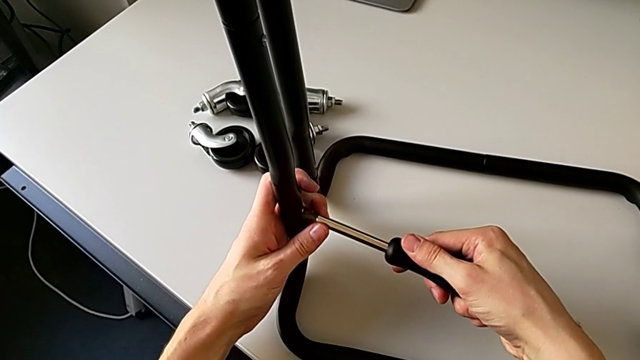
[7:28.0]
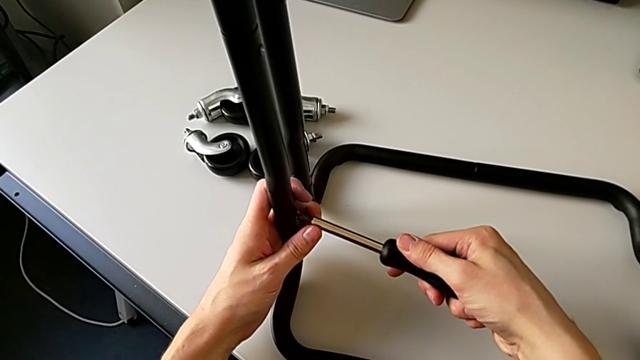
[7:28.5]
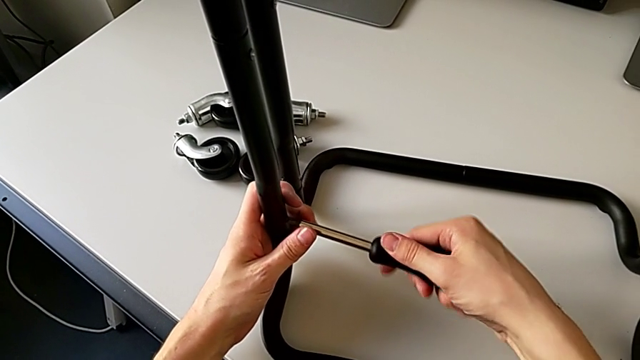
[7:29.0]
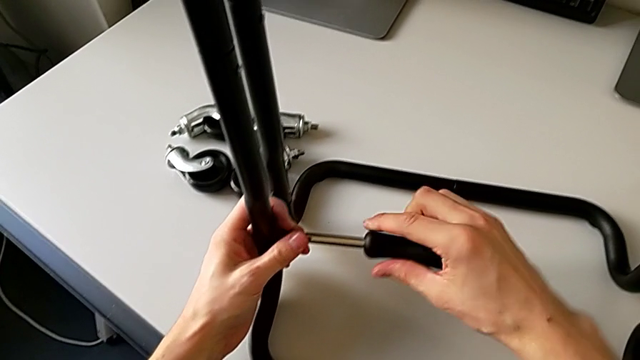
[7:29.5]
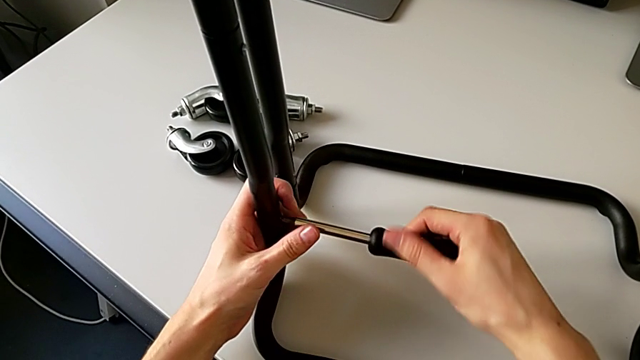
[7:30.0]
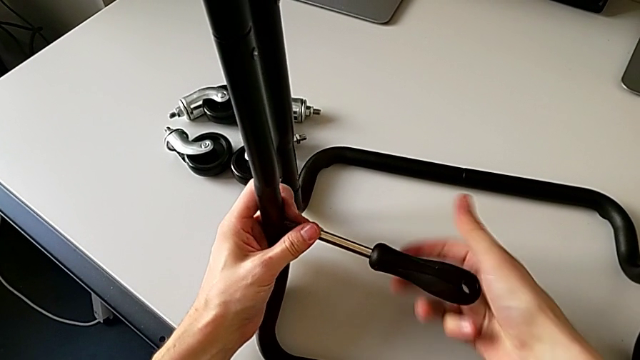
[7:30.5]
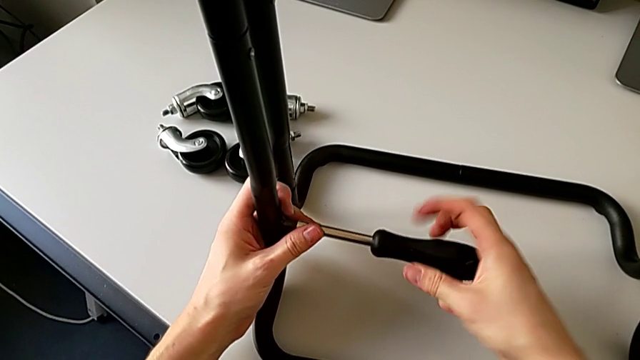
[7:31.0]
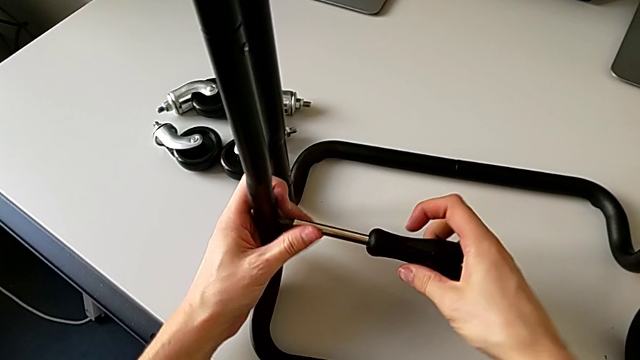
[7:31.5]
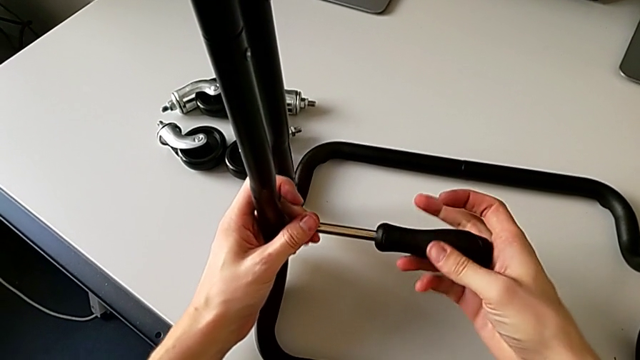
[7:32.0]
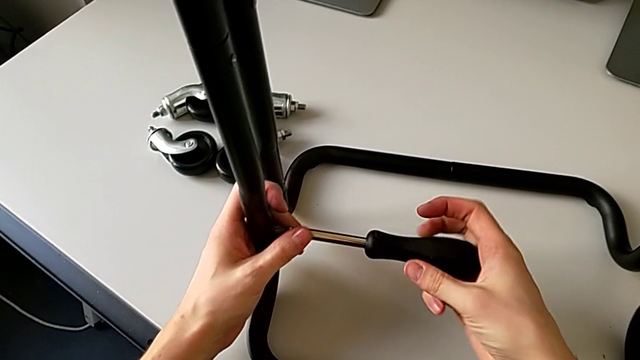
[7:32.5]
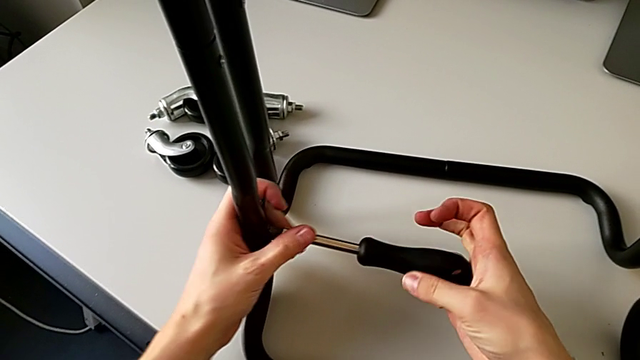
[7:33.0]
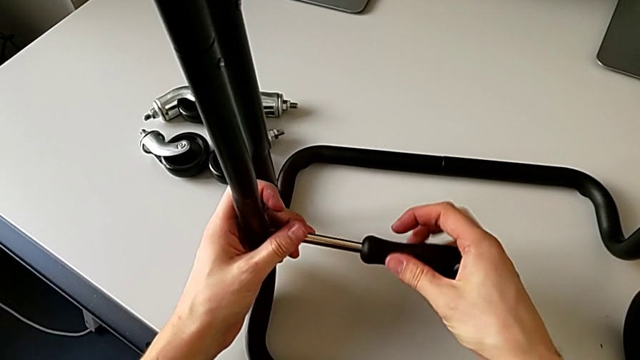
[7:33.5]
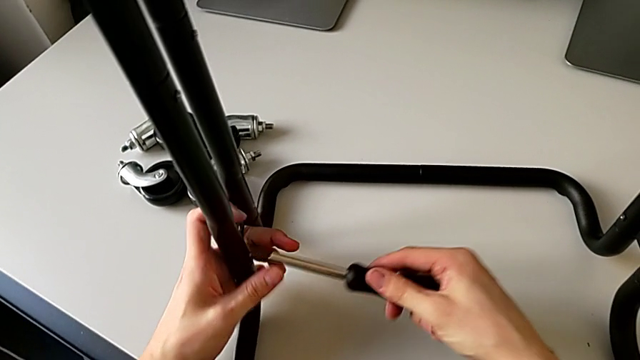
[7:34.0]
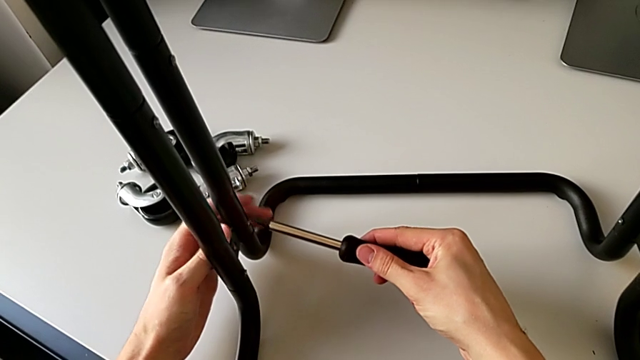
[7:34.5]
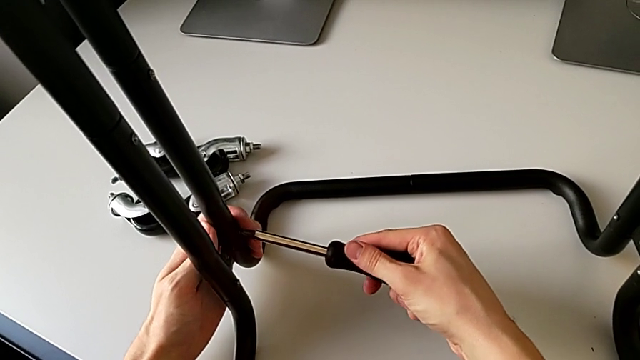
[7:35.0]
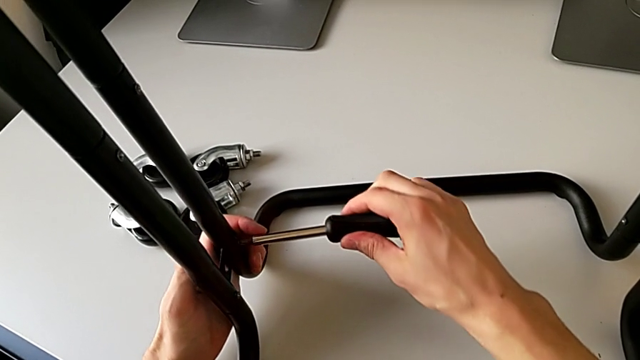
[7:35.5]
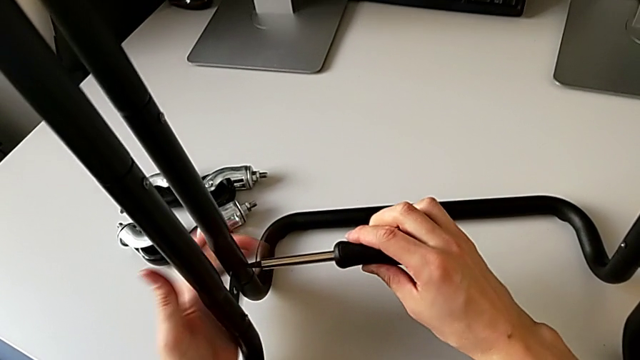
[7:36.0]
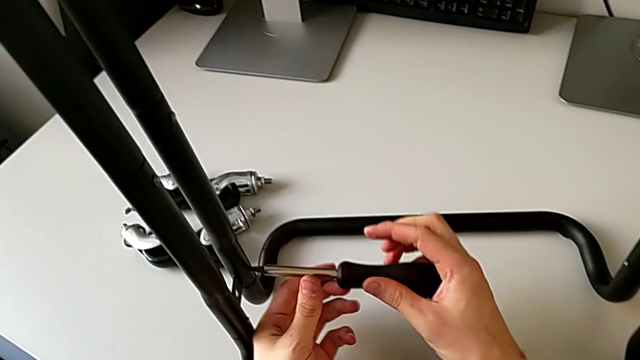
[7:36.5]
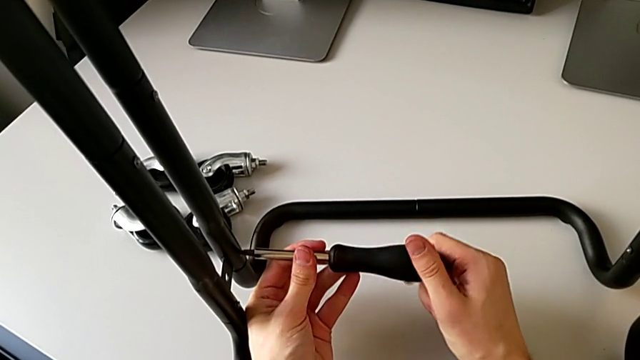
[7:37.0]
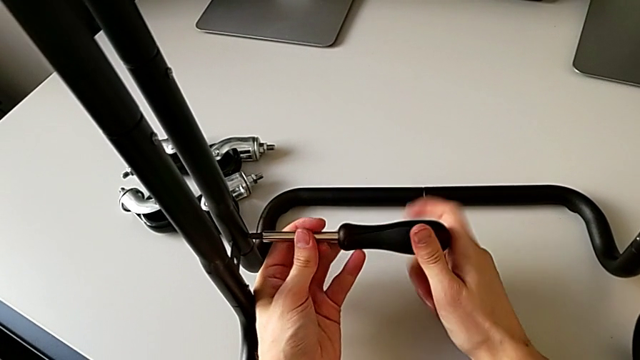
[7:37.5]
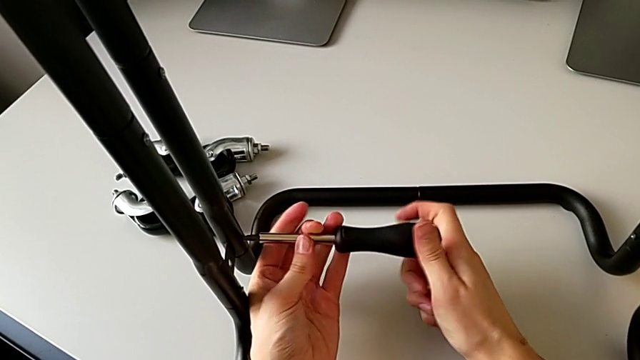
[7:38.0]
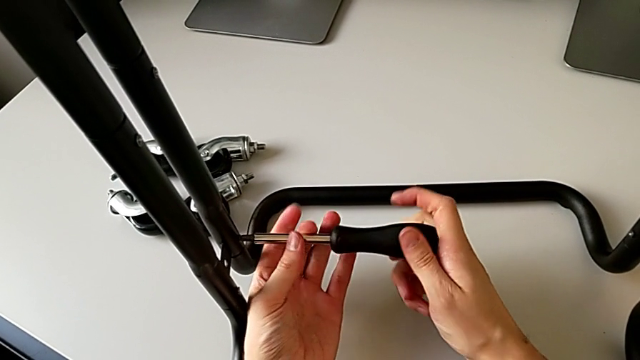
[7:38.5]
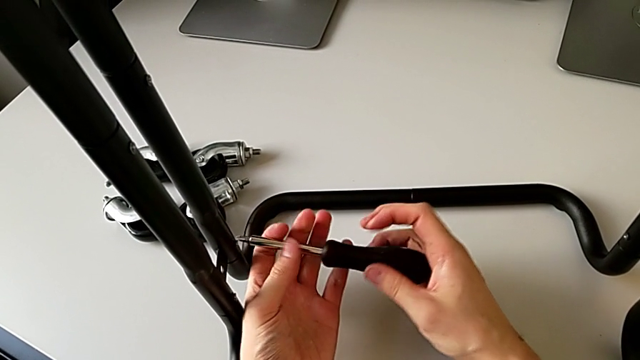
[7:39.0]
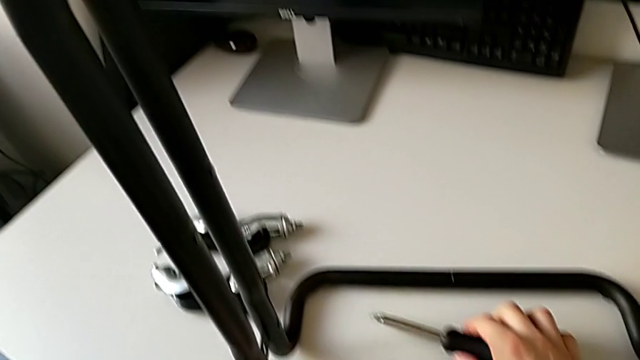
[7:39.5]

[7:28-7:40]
The camera wearer is loosening the screws of the side bars. They unscrew the screw, withdraw the screwdriver, insert it, unscrew the screw, withdraw the screwdriver and place it.

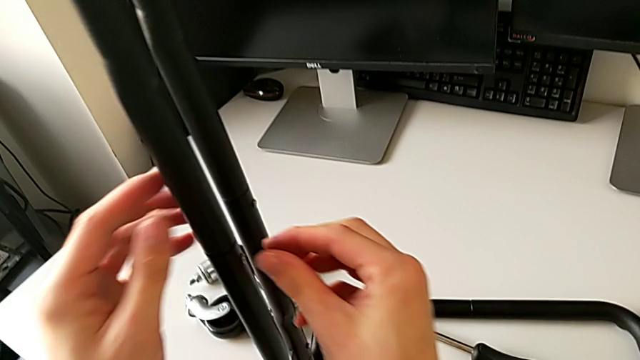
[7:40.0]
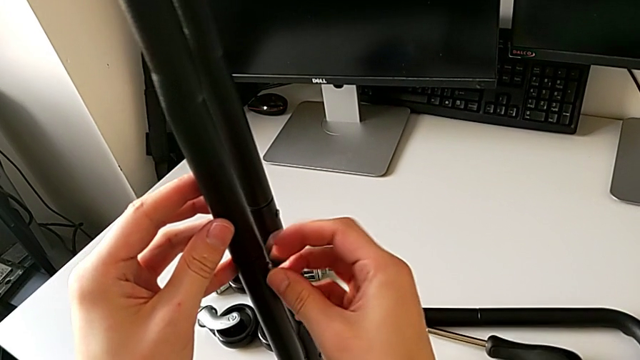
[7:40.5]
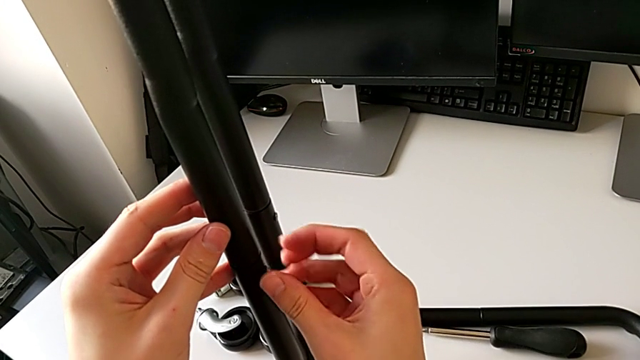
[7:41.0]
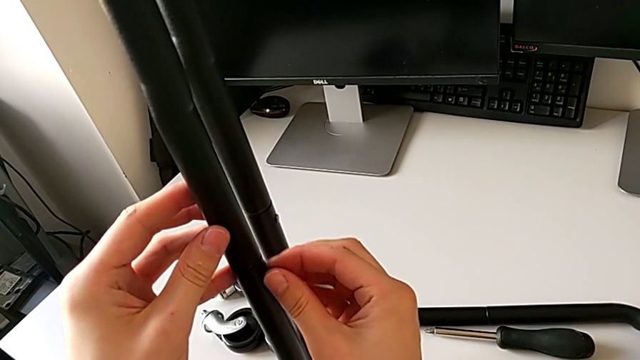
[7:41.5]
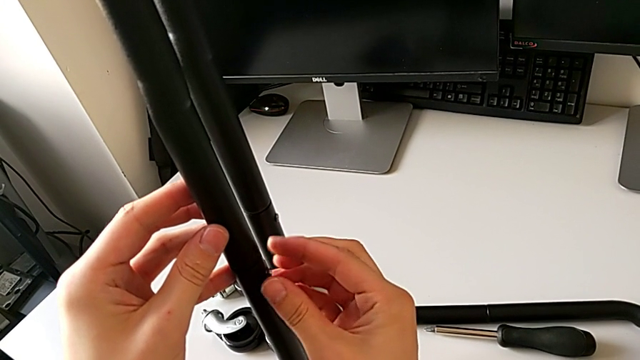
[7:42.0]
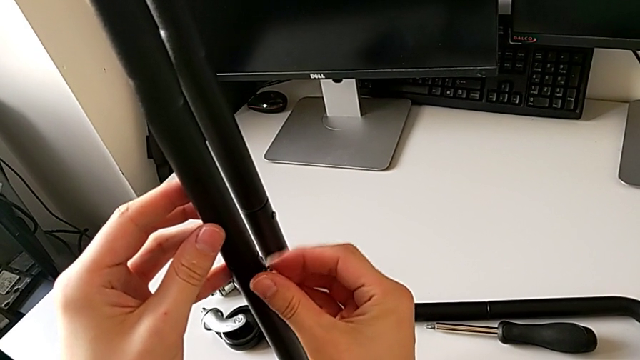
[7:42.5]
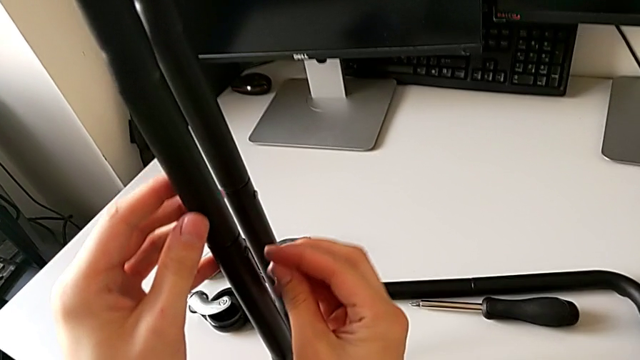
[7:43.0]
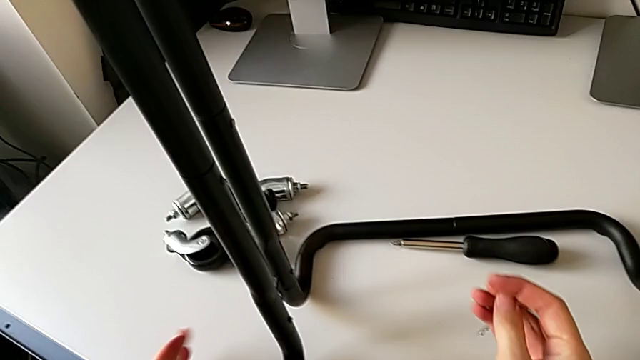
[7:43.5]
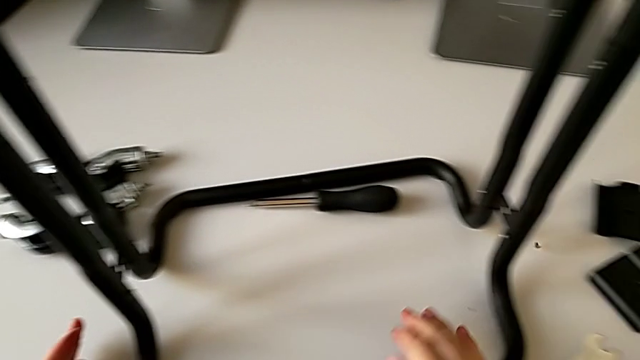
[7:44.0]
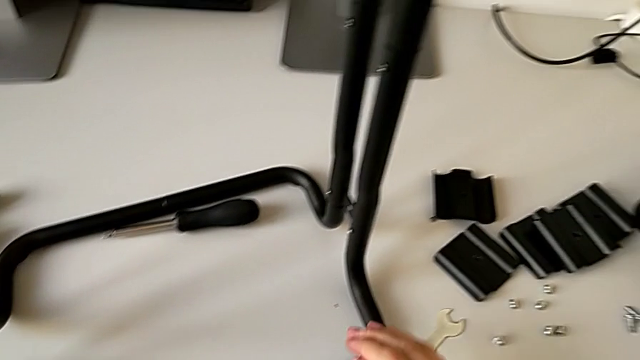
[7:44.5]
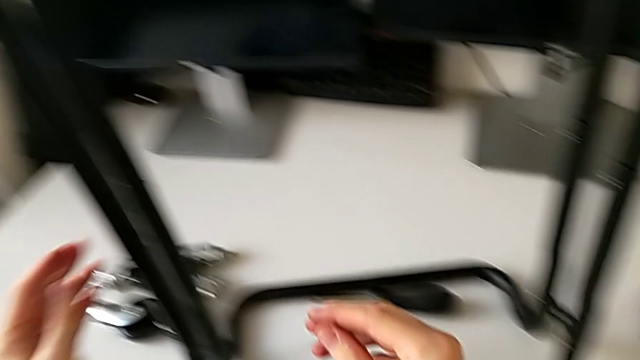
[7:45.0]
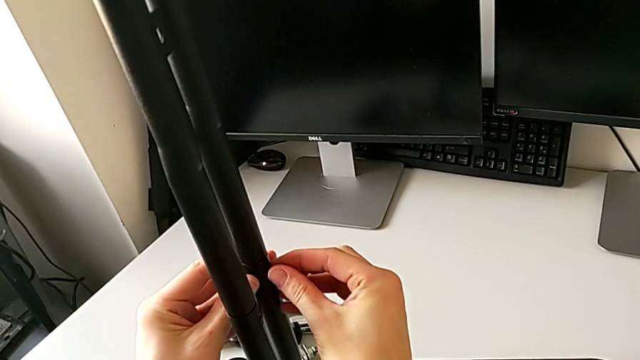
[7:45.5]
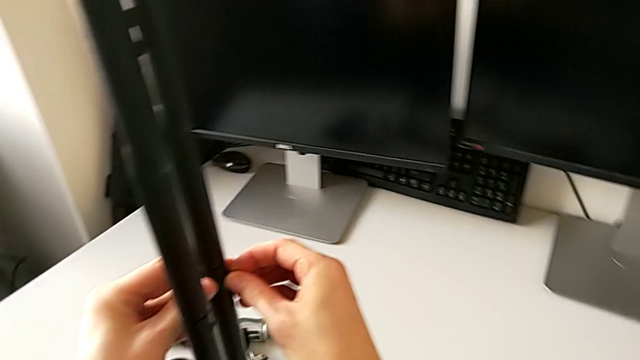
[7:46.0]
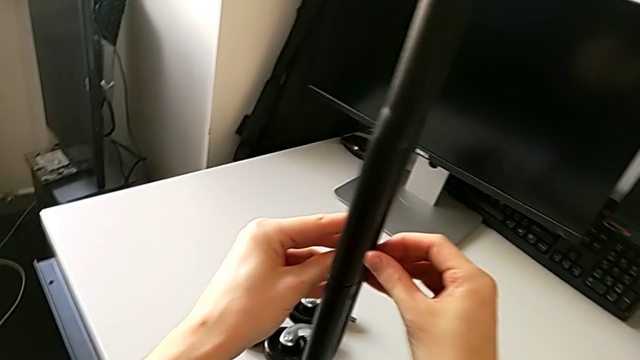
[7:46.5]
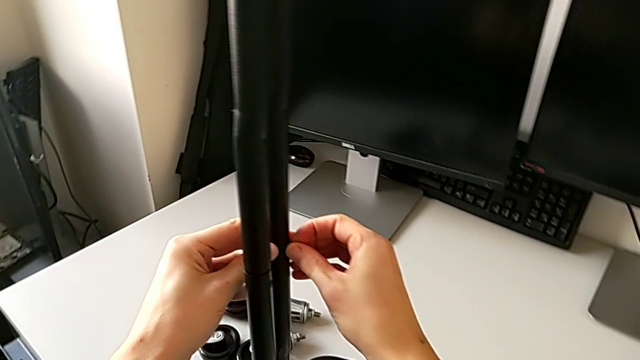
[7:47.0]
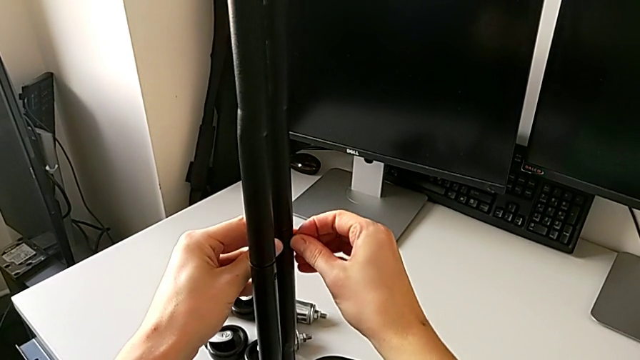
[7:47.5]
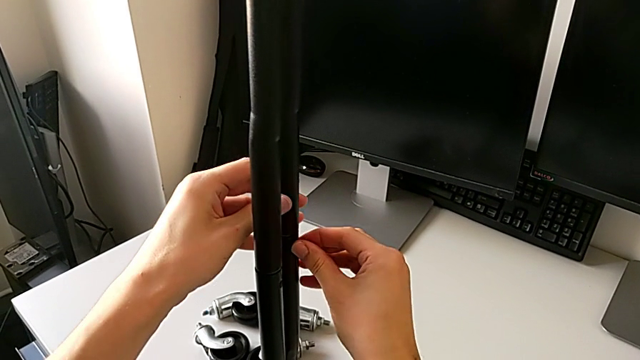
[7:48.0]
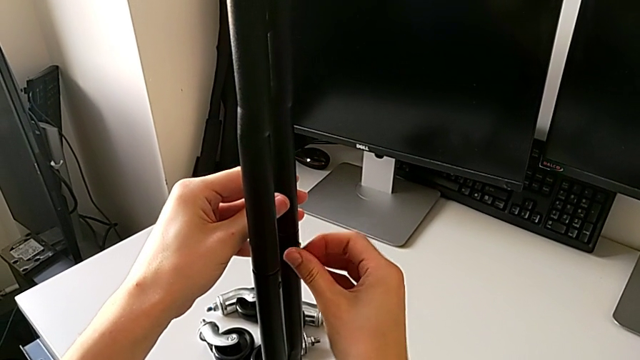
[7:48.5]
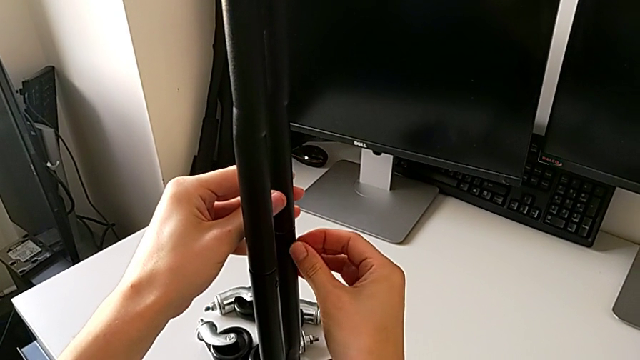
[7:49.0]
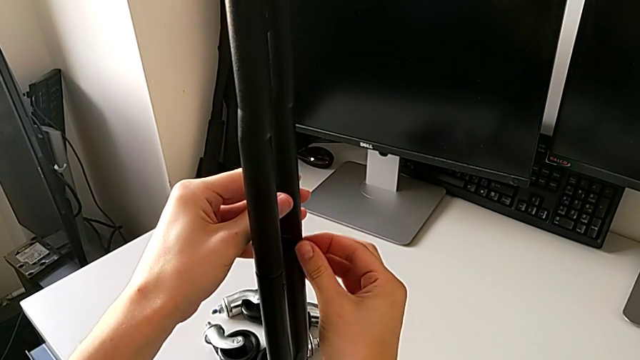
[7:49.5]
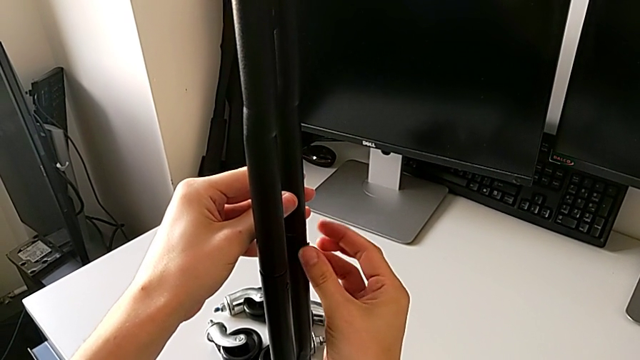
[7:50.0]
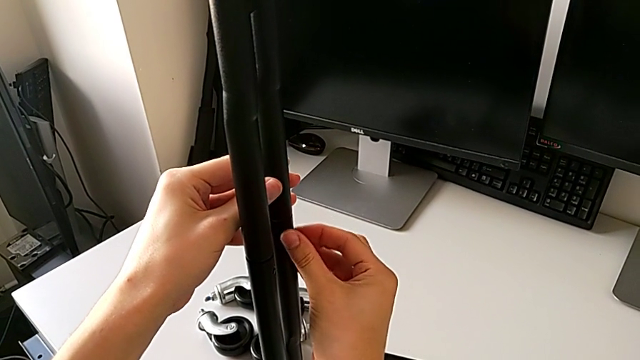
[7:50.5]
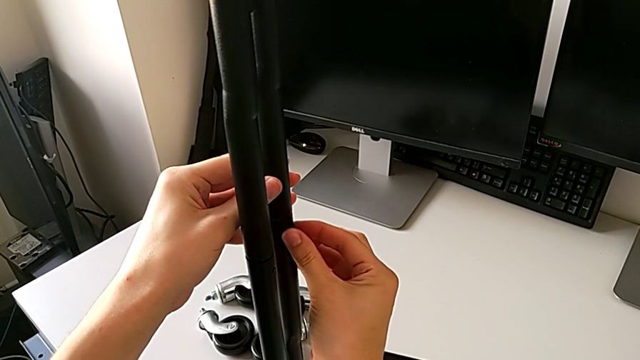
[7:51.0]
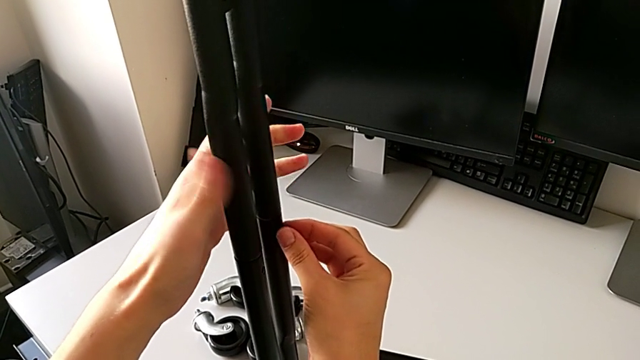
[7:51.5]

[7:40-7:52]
The camera wearer is disassembling the left side bars. They unscrew the screw, wrongly drop it and begin to unscrew the screw.
